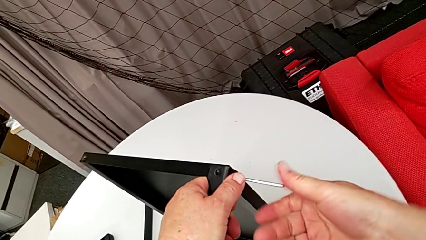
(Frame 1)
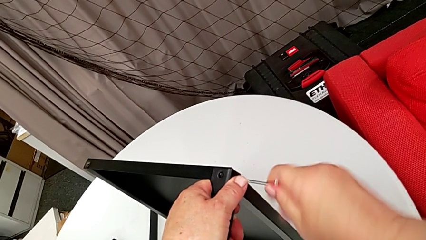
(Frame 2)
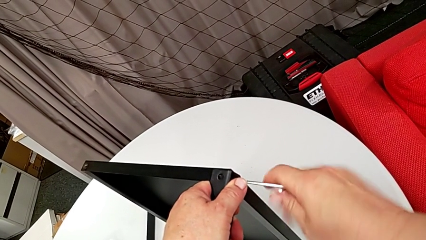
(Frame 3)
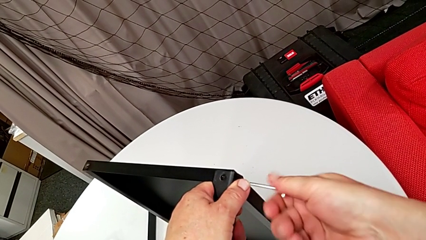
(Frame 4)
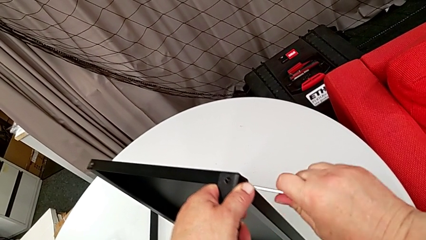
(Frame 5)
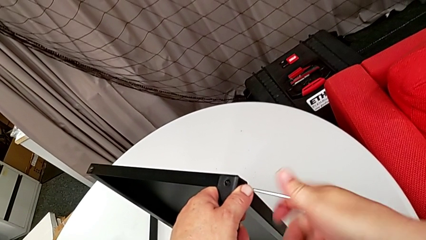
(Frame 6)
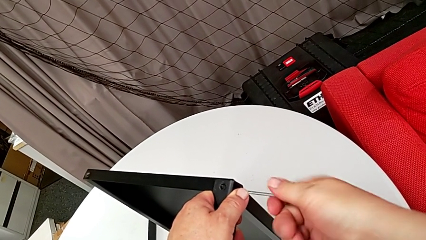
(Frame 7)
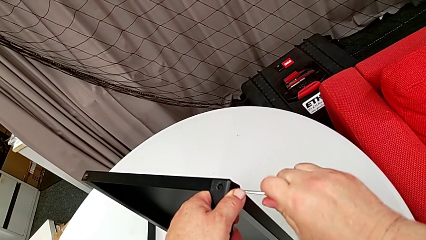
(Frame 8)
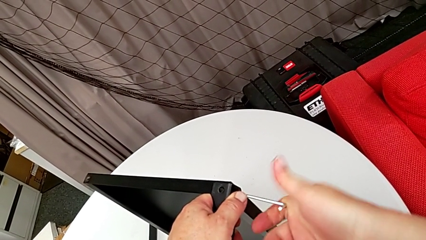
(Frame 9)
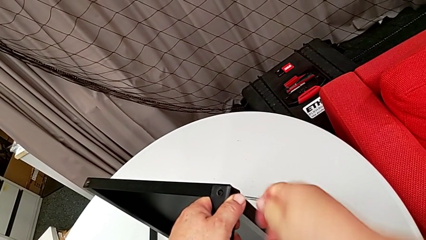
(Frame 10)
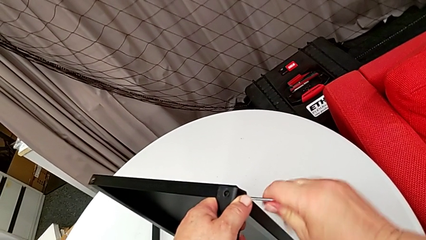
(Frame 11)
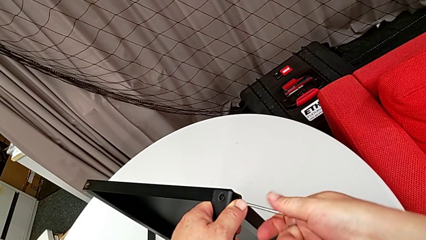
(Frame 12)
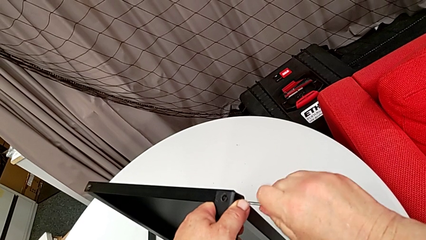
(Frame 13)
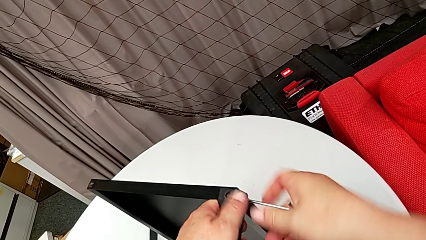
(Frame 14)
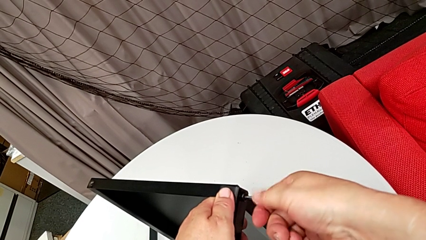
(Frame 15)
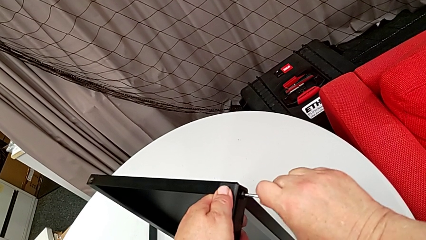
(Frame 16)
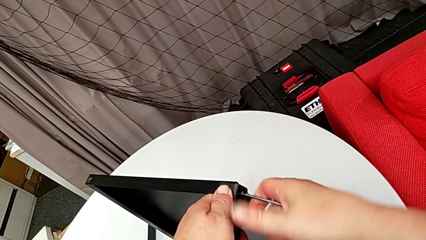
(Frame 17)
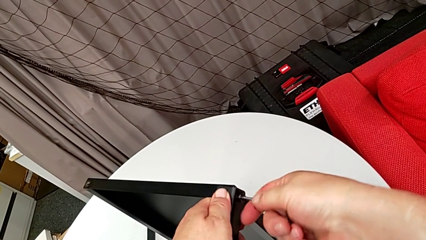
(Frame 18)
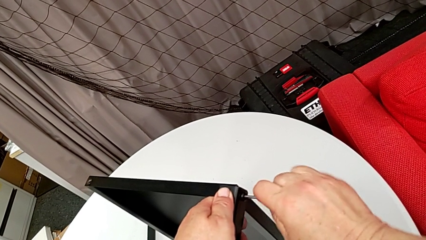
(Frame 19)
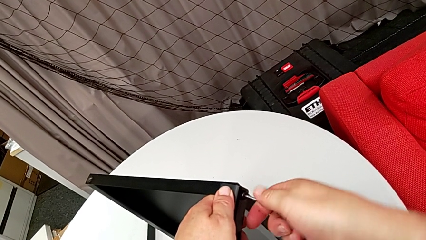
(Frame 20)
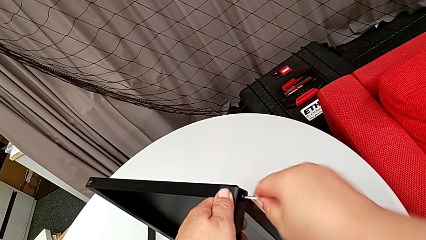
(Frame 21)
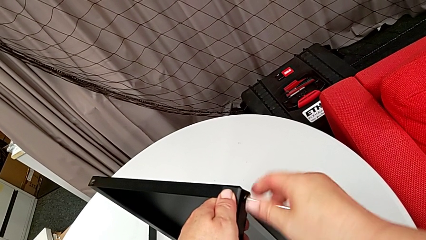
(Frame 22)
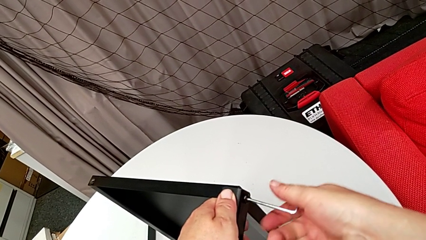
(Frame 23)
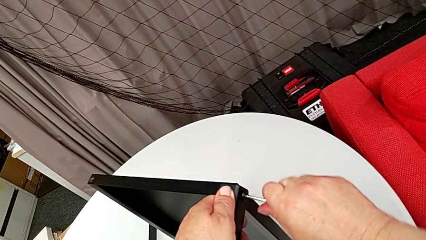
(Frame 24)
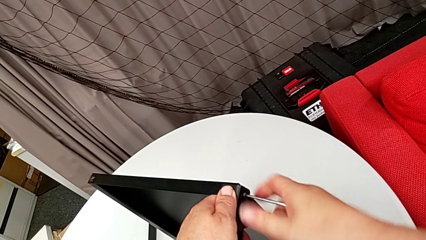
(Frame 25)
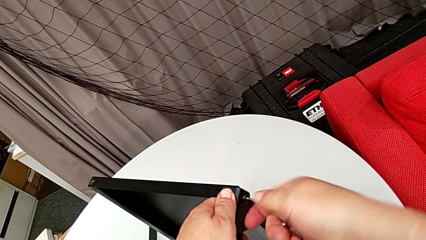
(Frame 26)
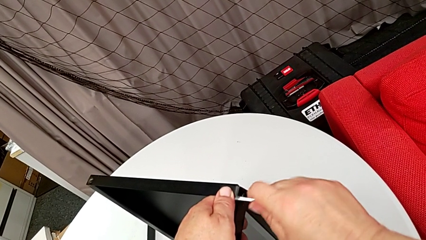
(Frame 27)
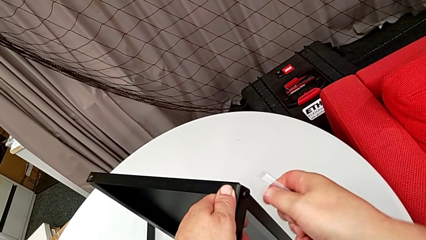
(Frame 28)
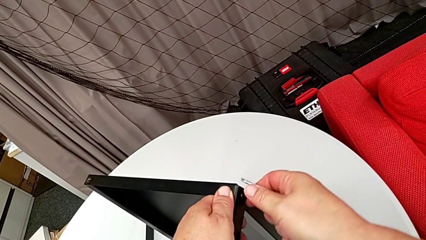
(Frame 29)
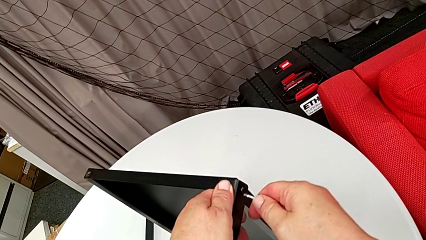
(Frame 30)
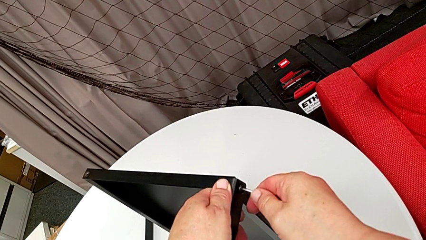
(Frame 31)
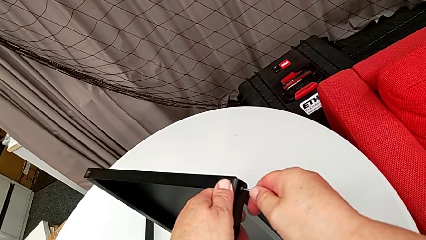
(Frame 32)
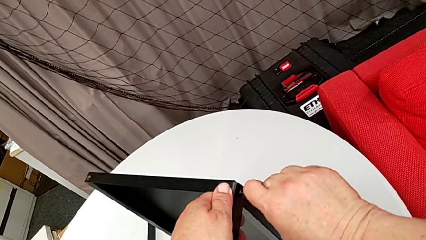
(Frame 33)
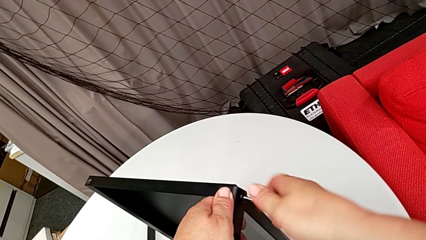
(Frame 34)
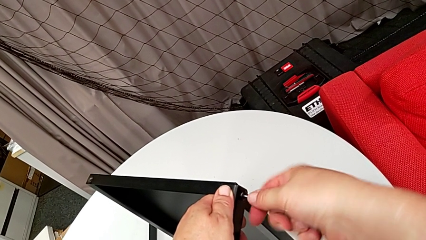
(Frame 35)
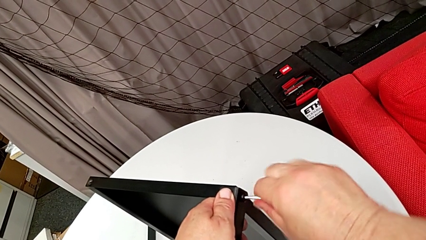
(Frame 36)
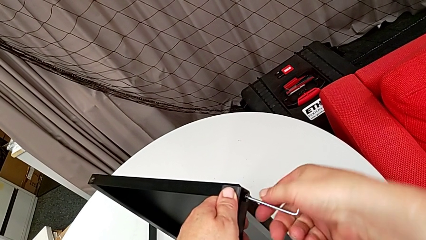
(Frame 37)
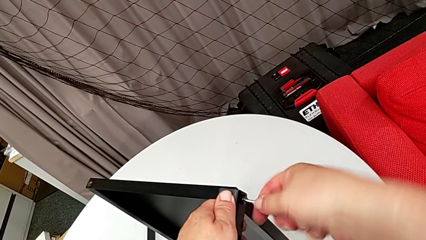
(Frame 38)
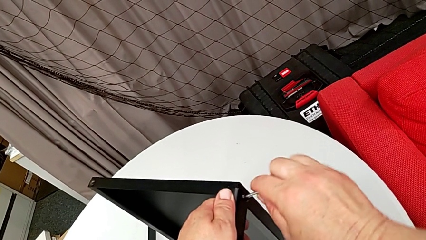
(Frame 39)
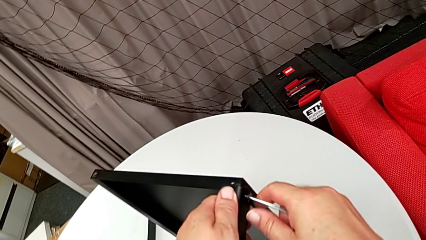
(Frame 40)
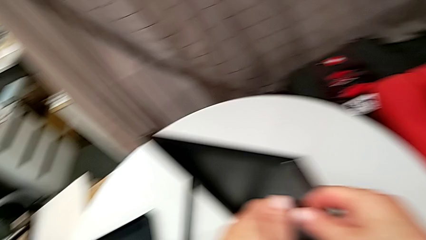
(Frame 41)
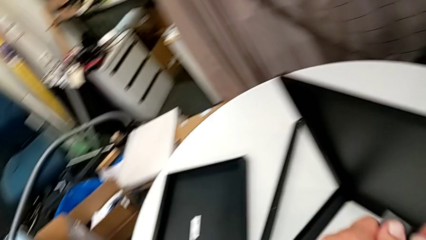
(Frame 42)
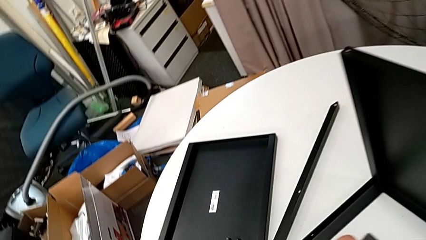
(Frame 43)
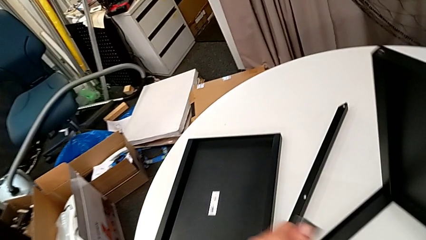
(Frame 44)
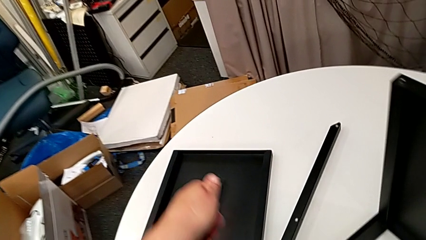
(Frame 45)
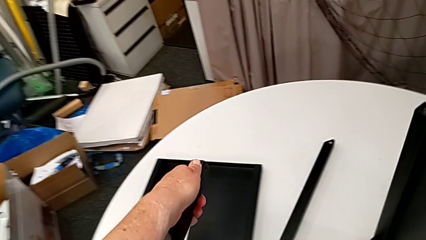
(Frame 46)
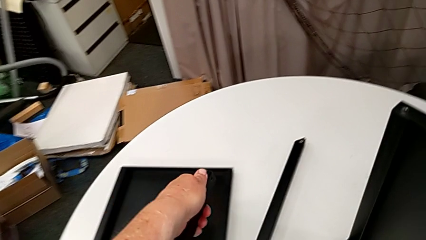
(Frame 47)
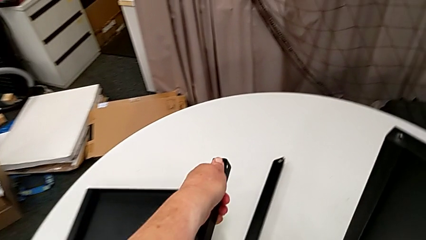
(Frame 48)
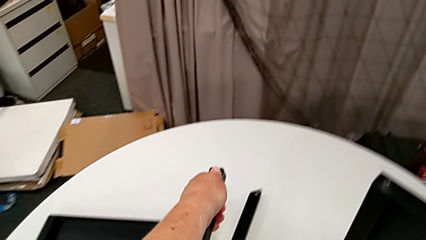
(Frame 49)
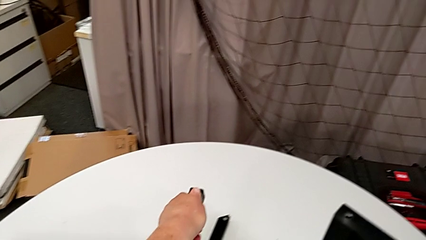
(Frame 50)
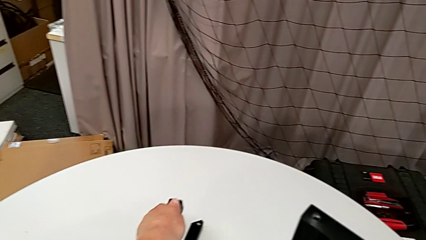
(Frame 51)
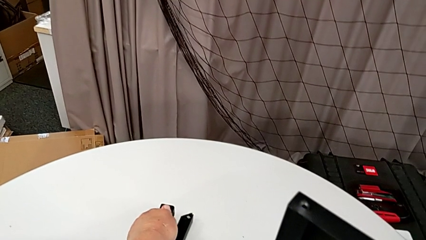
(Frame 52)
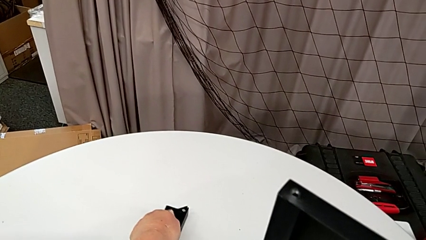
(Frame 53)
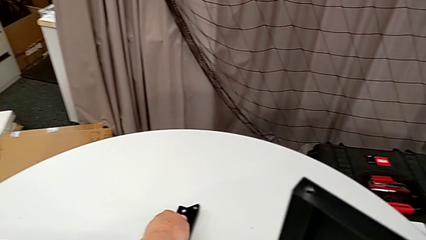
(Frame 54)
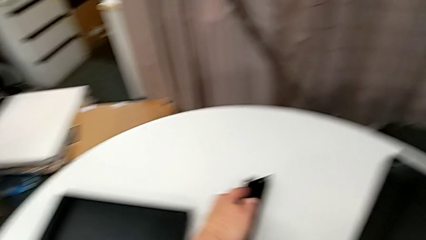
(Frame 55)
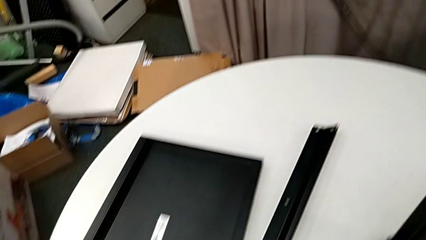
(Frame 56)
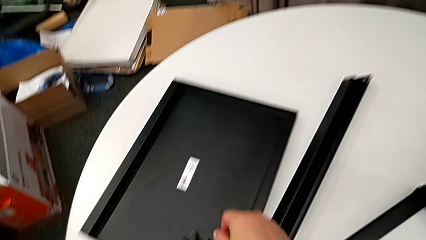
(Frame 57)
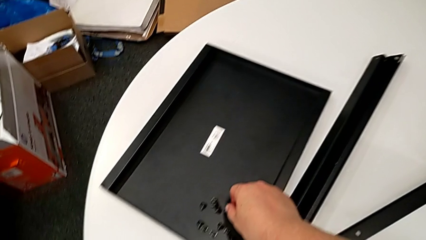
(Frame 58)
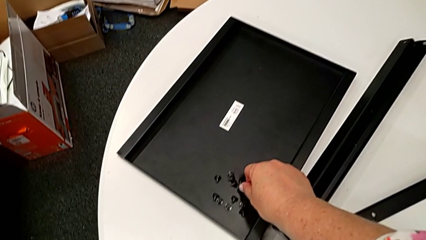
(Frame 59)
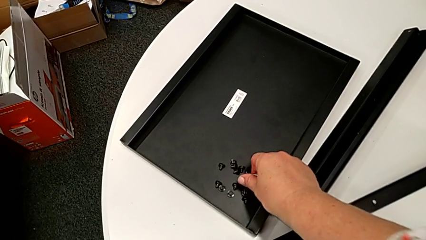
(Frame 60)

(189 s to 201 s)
The camera wearer is disassembling the second leg of the table. They keep unscrewing the hex socket head, disassemble it with the left hand, withdraw the Allen wrench with the right hand, disassemble the leg with the left hand, place it and place the hex socket head.

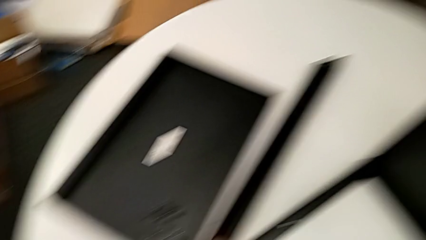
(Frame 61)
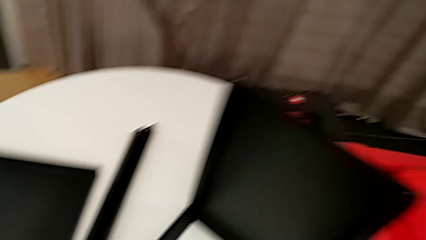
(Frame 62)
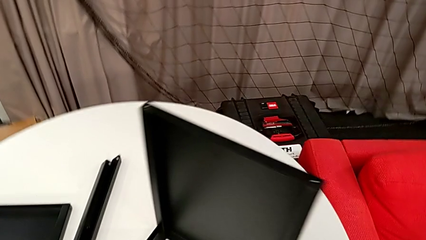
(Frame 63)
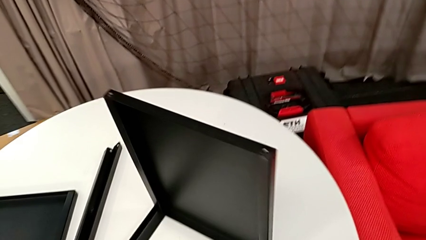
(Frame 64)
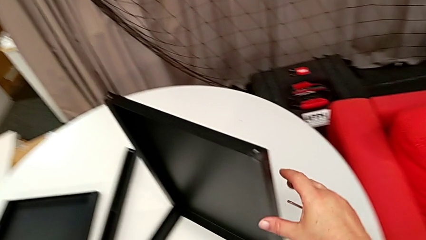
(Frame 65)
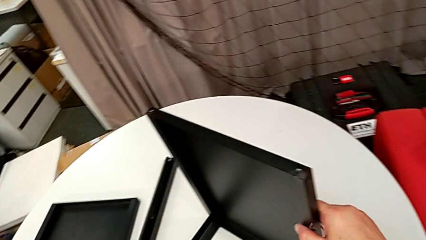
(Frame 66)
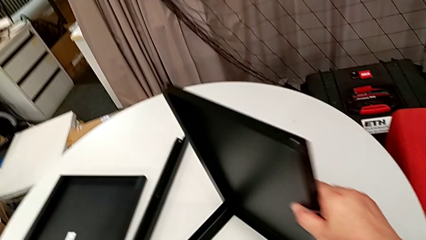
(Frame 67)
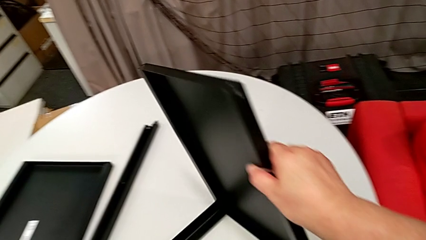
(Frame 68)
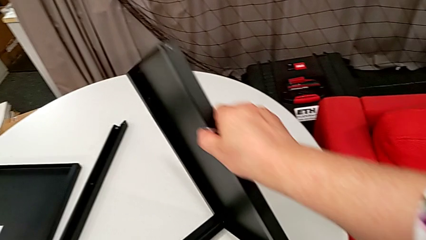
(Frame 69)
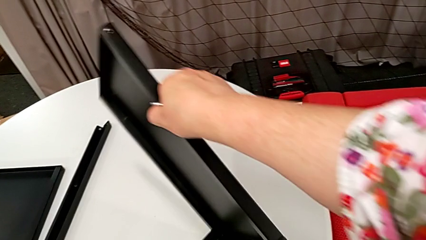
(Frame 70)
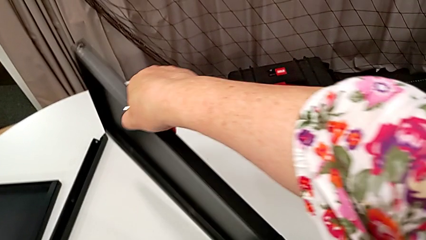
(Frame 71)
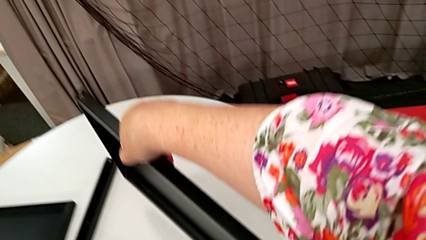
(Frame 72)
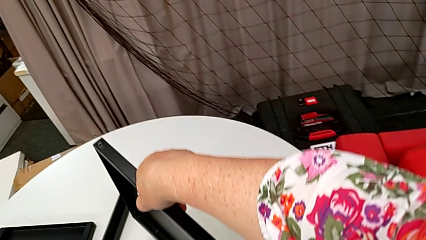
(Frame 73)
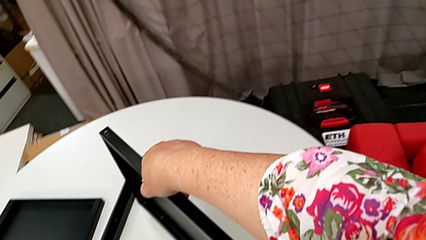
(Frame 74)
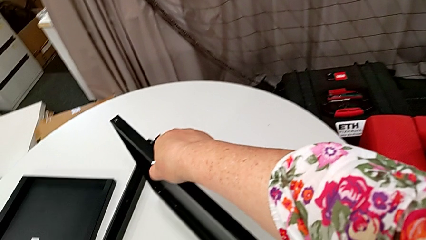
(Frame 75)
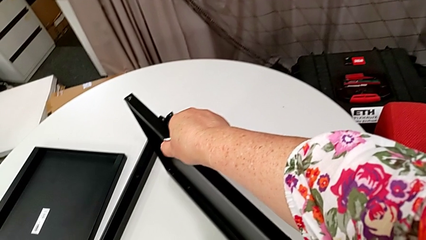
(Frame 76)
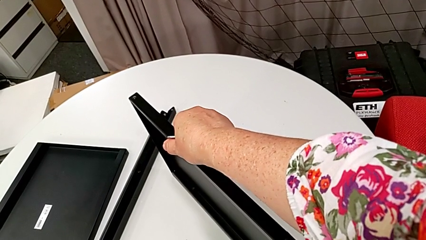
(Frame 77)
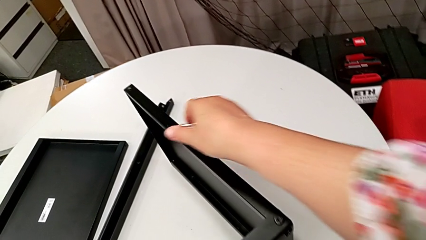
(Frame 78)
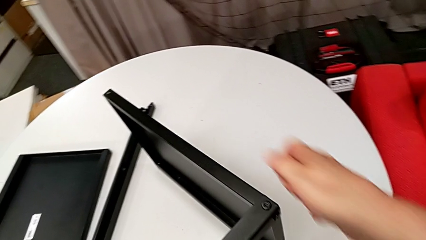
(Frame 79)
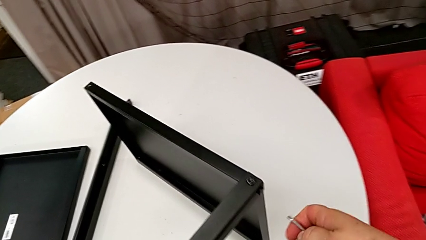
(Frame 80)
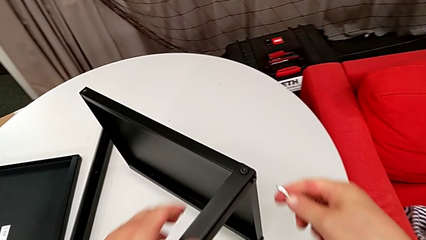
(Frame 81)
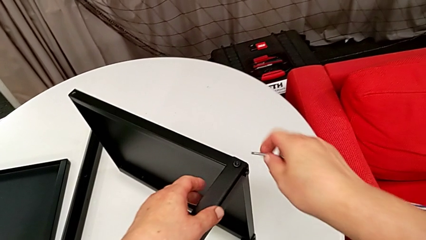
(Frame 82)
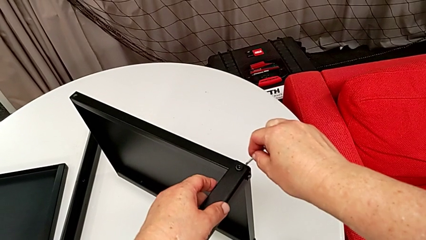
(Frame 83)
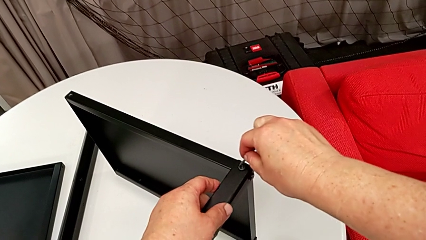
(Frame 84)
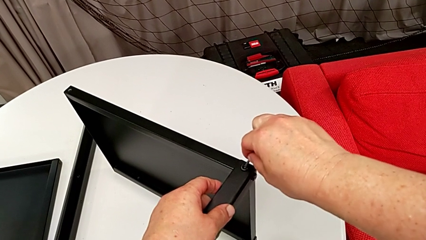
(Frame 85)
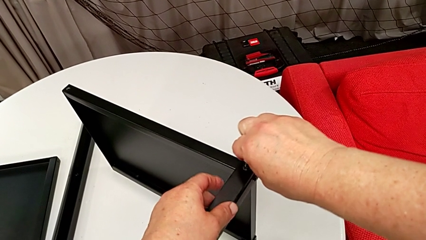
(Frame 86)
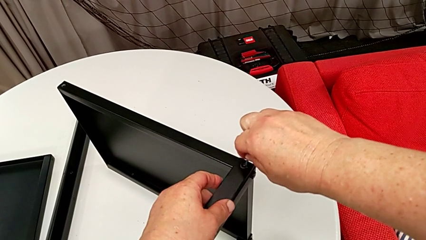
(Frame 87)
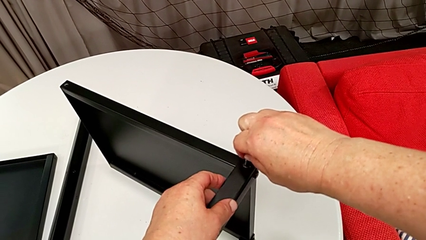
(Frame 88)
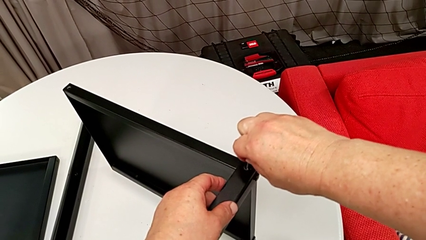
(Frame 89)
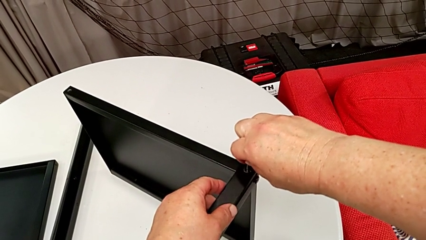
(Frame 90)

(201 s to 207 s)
The camera wearer is disassembling the third leg of the table. They rotate the nightstand and insert the Allen wrench.
